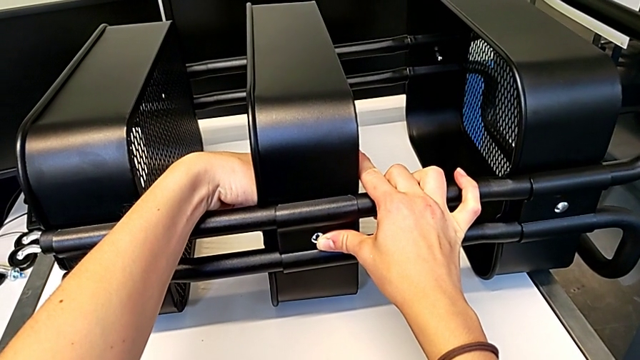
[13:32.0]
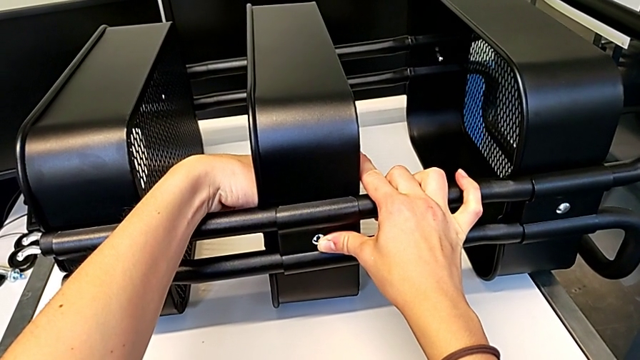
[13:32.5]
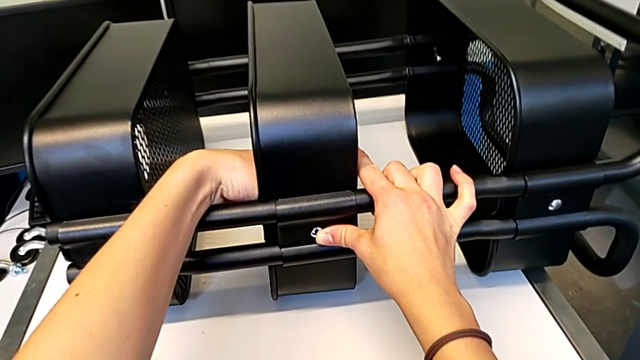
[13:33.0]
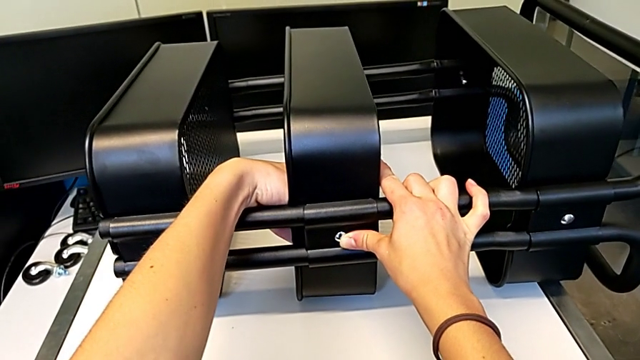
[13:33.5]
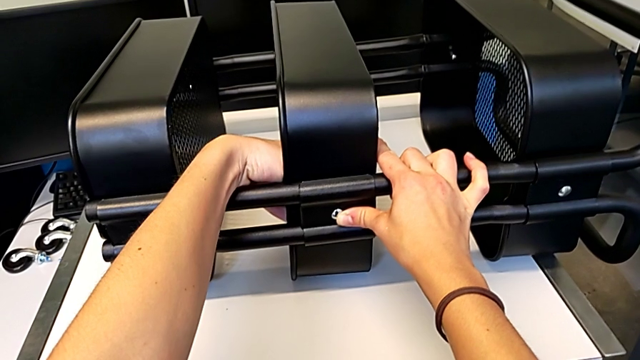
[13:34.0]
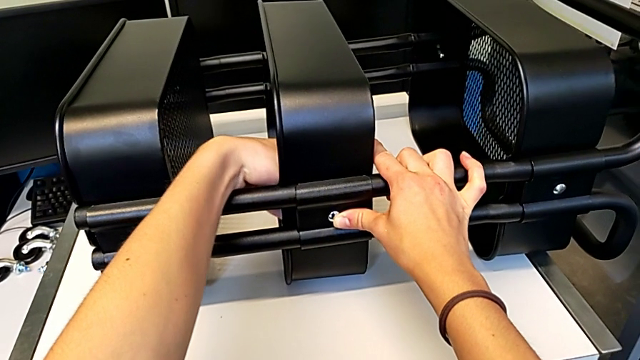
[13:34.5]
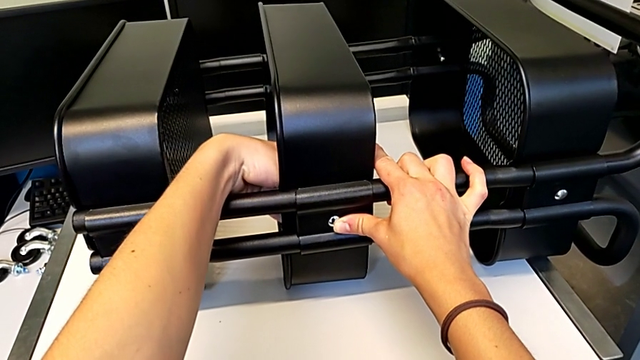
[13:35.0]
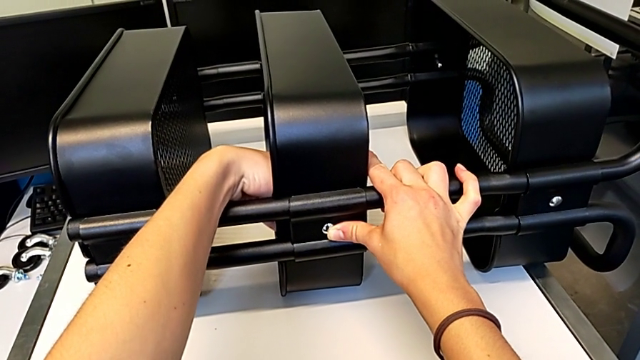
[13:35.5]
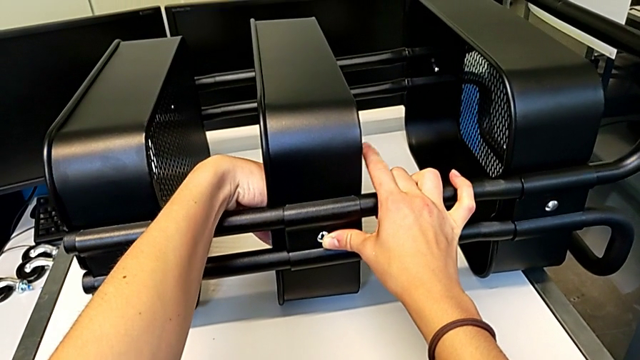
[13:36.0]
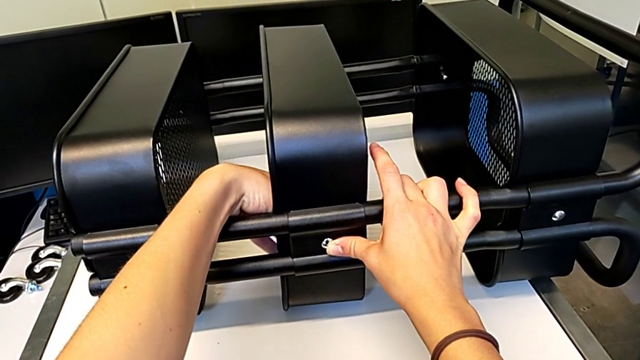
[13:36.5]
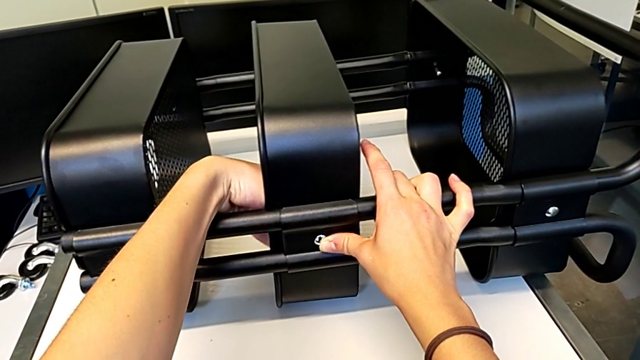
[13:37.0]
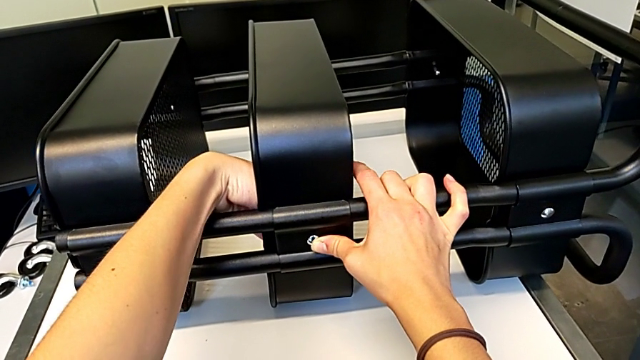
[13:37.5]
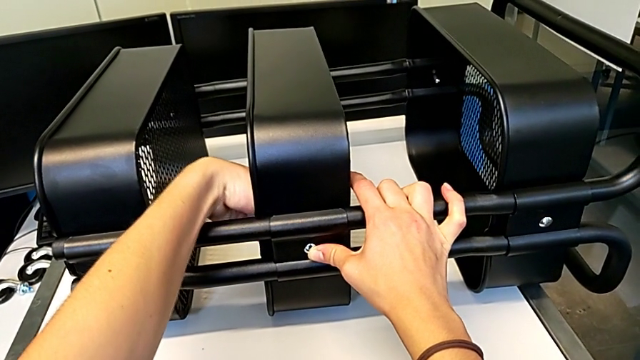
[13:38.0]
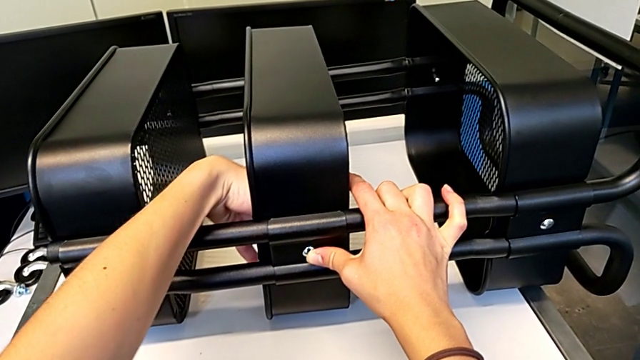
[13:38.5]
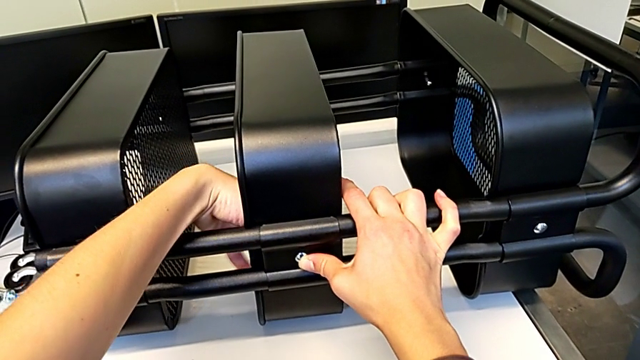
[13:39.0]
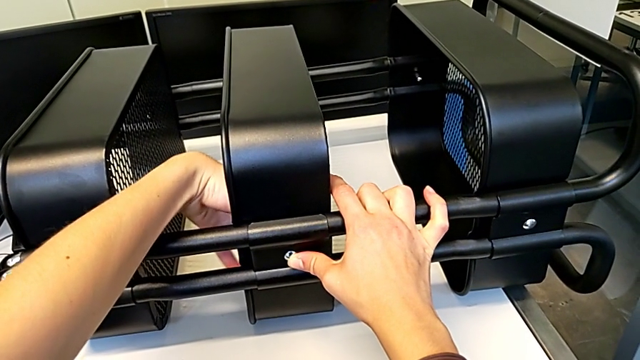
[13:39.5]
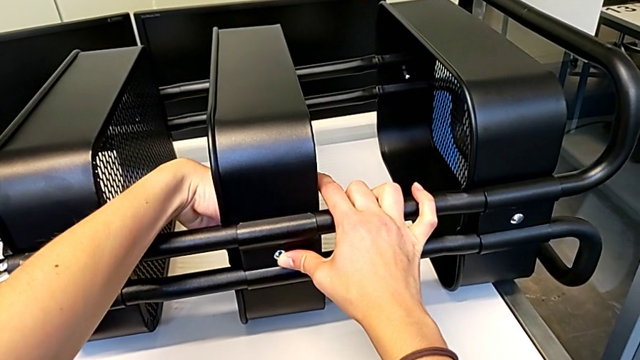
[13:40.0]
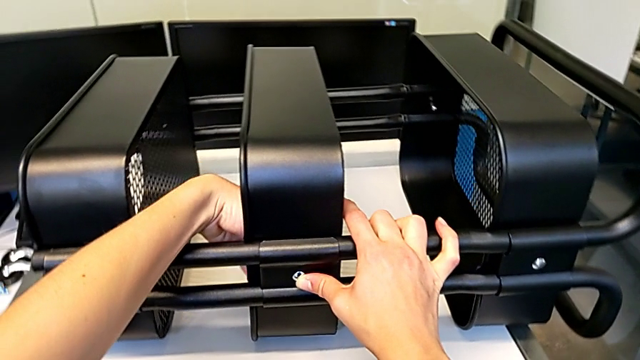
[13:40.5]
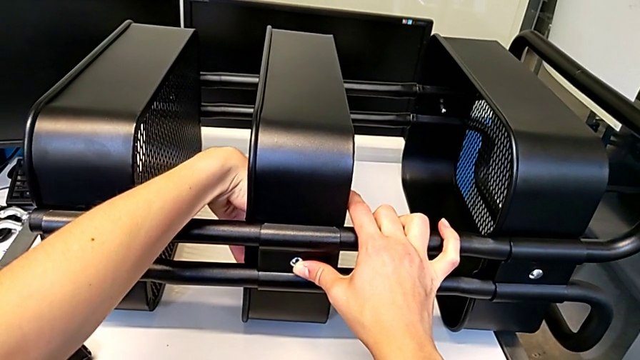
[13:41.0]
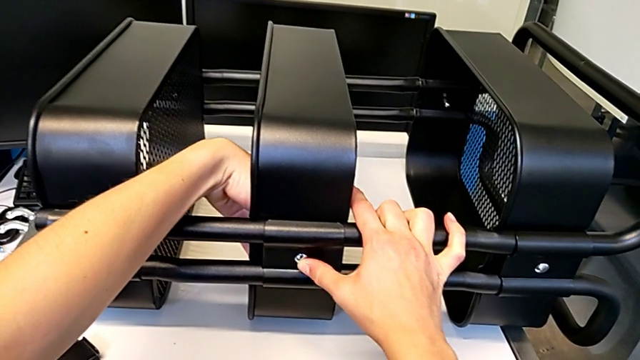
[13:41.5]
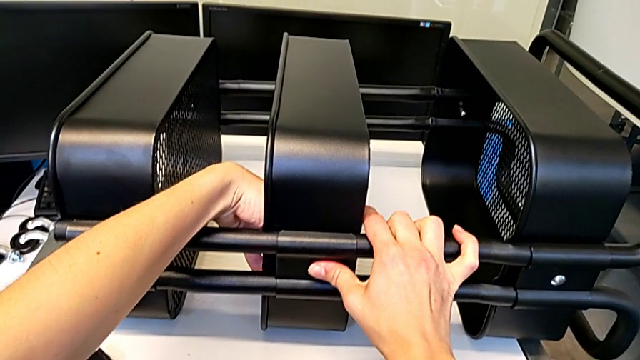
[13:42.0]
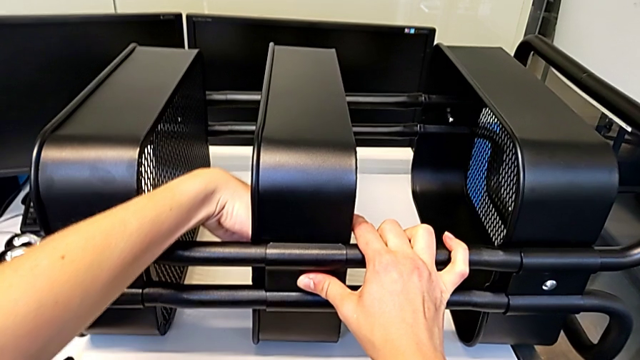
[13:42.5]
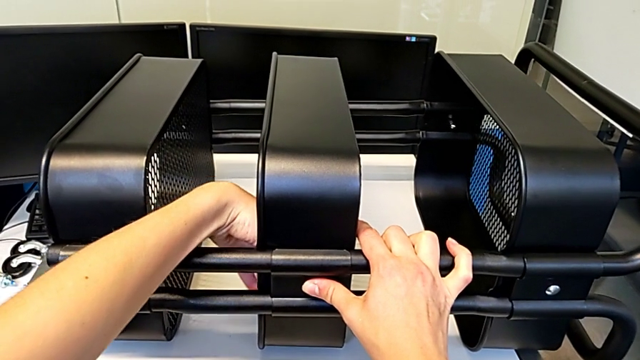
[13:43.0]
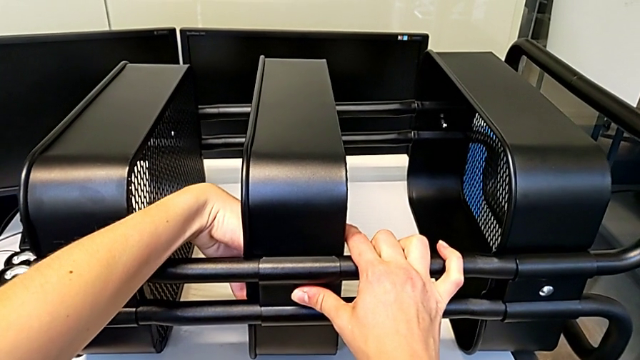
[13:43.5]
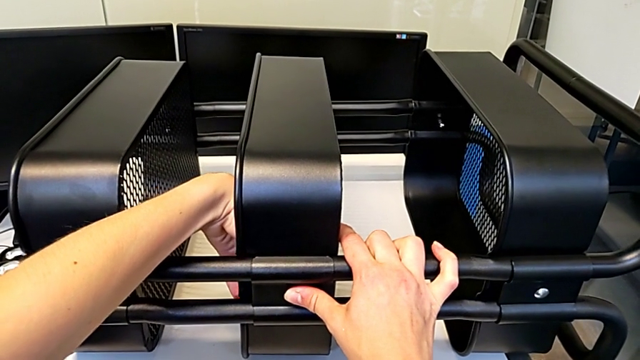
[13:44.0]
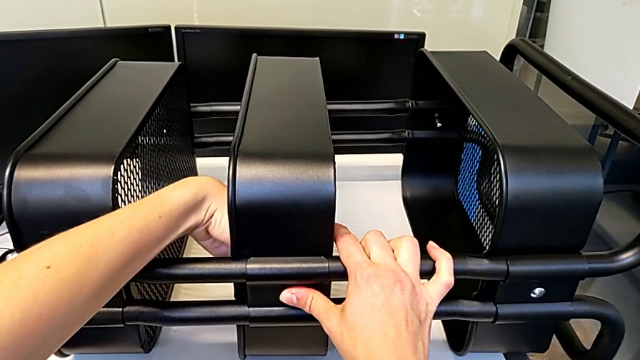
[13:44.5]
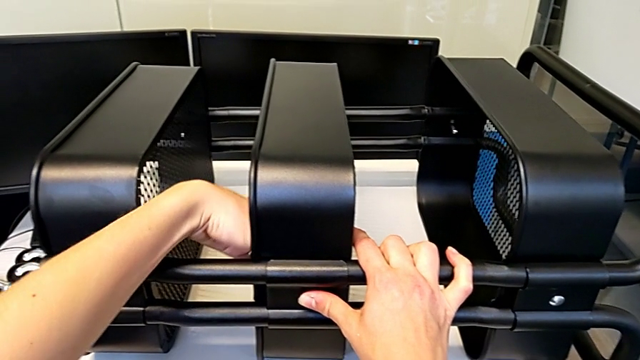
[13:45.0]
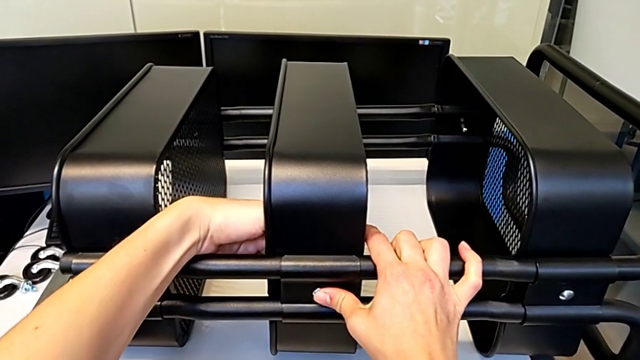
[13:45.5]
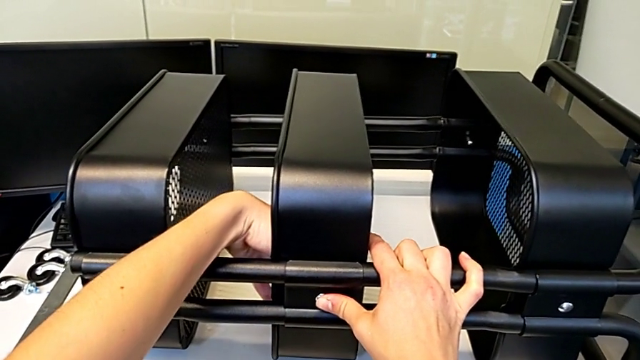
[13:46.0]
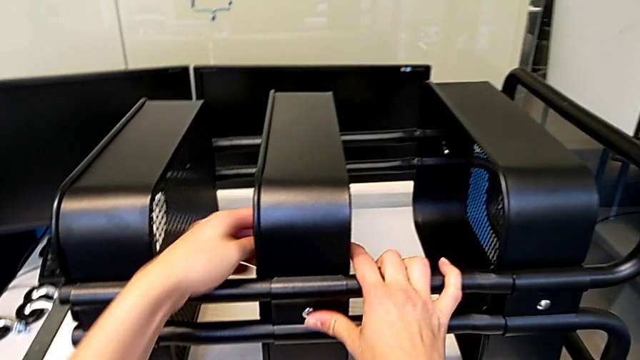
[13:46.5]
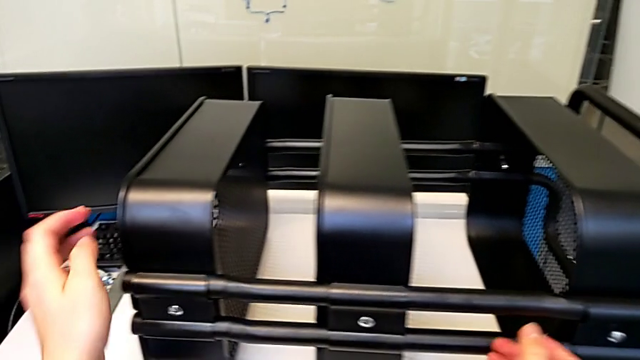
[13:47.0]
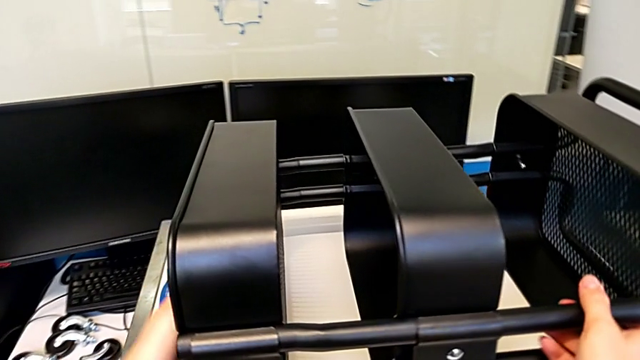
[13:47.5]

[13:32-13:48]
The camera wearer is assembling the first bracket in the middle tray. They keep screwing the hexagon cap nut and grab the grid tray.

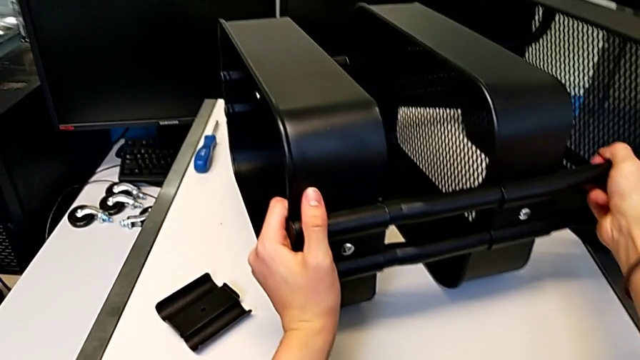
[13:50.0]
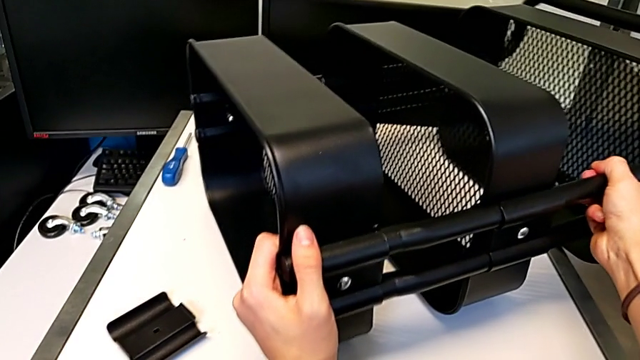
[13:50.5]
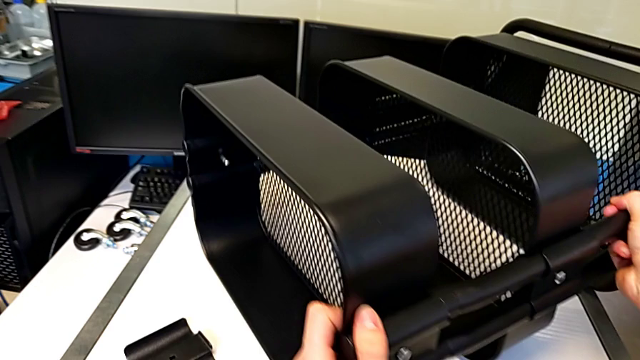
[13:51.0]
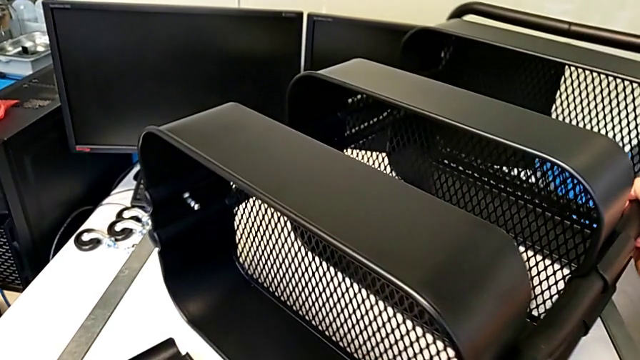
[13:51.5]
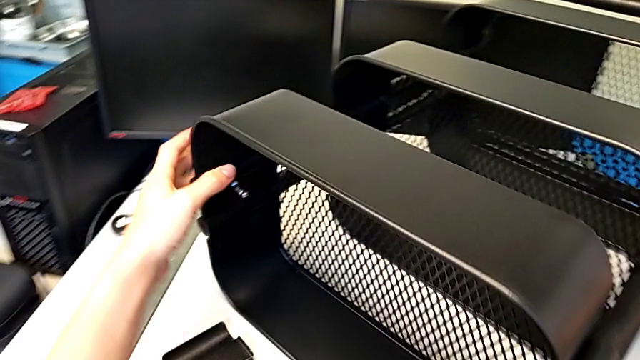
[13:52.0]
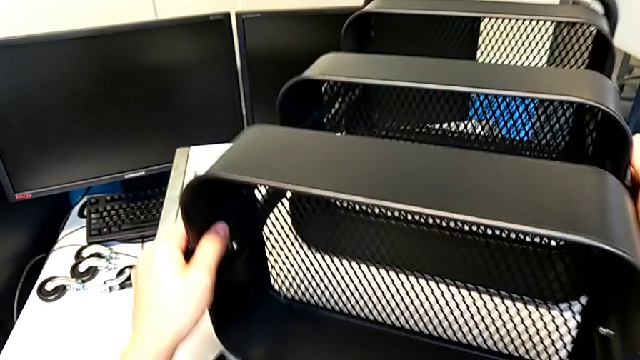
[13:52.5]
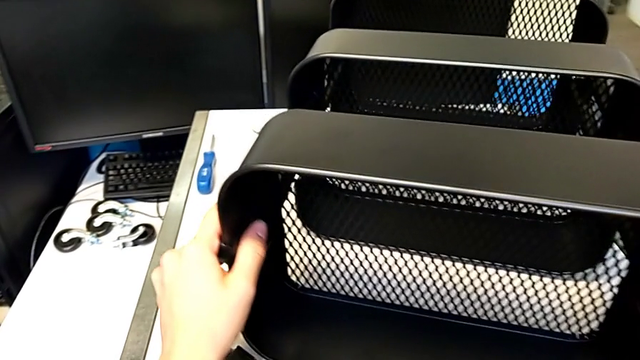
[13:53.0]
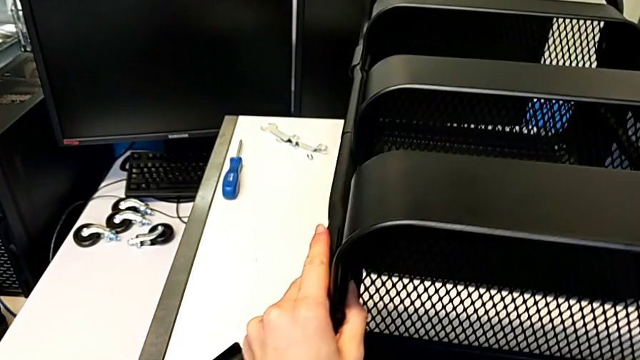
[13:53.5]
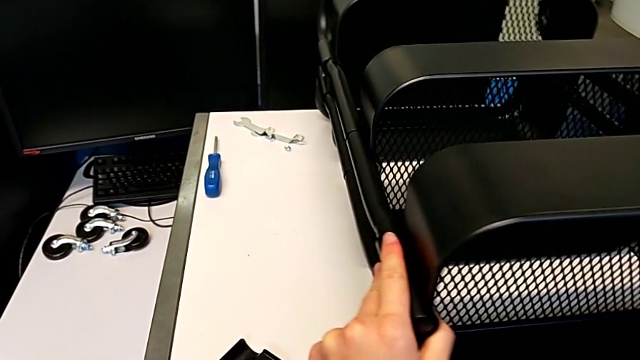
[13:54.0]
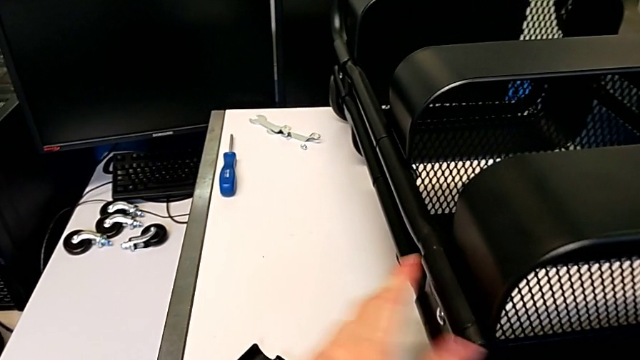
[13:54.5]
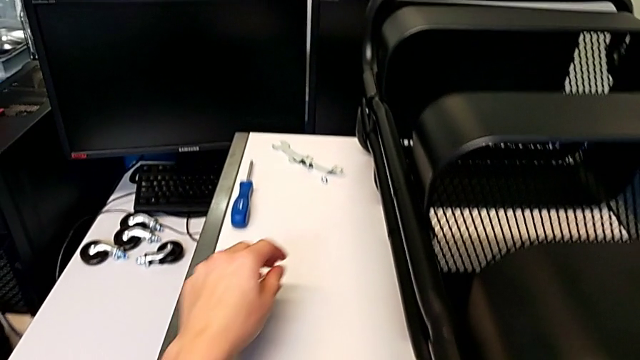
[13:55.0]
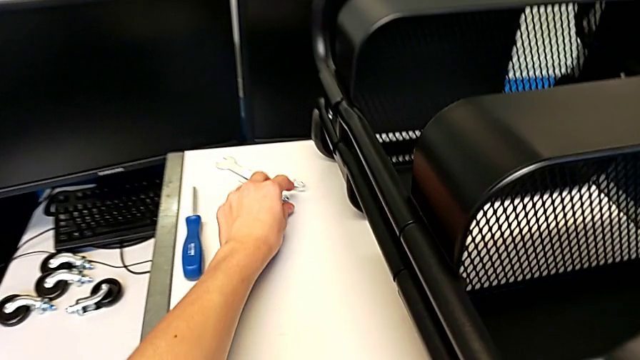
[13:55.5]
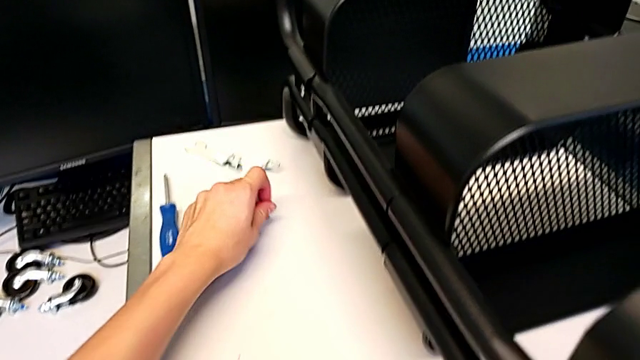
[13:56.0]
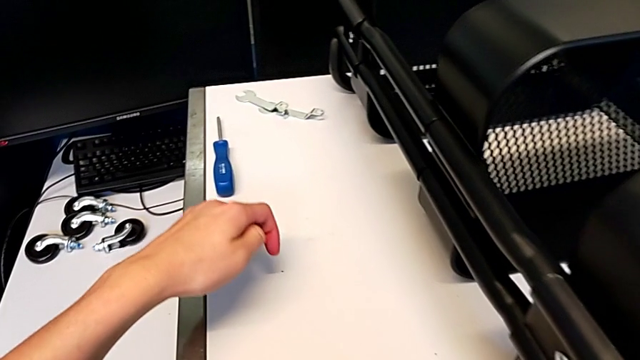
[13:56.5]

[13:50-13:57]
The camera wearer is assembling the second bracket in the middle tray. They keep rotating the utility cart and grab the hexagon cap nut.
